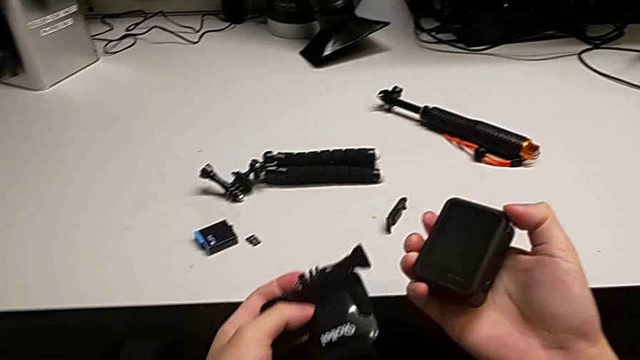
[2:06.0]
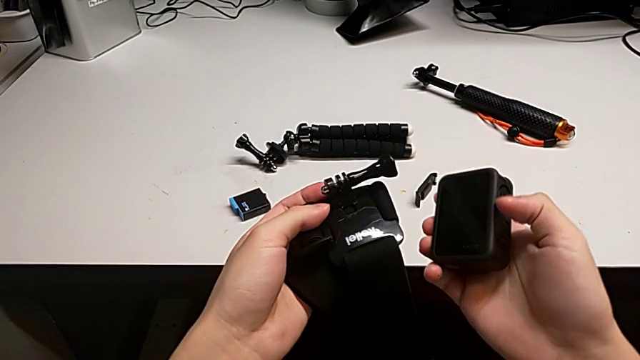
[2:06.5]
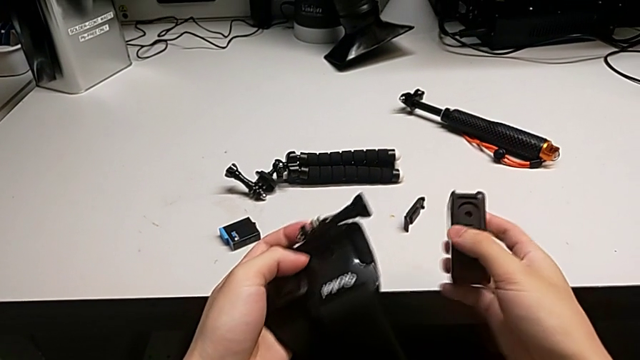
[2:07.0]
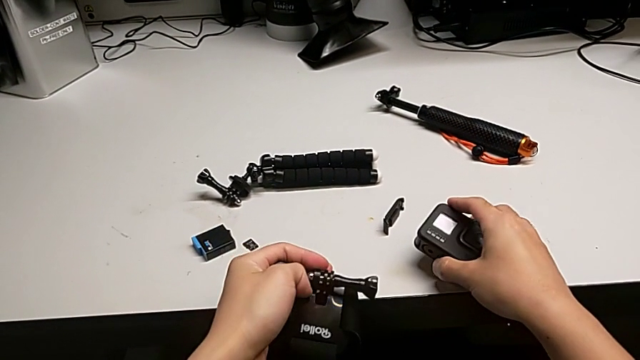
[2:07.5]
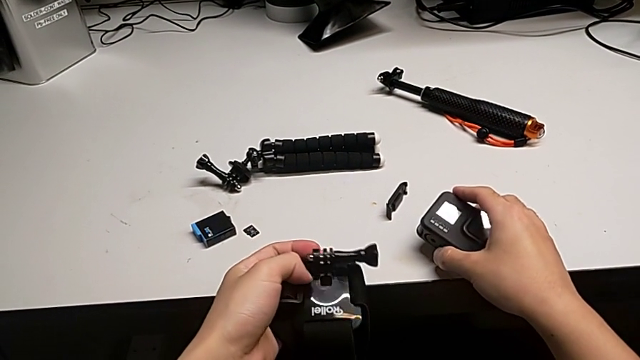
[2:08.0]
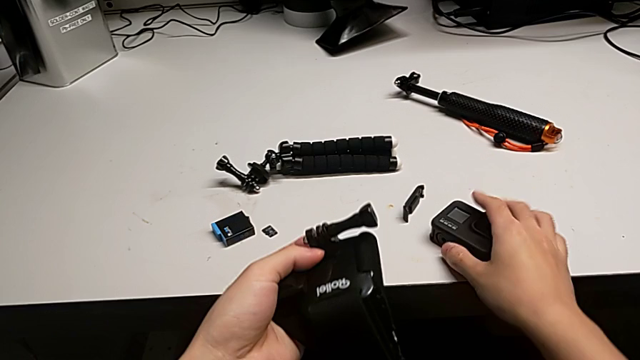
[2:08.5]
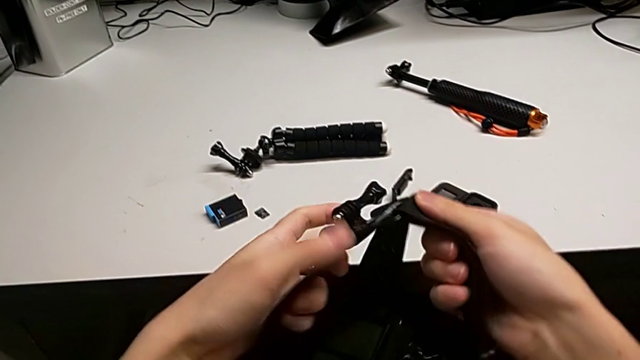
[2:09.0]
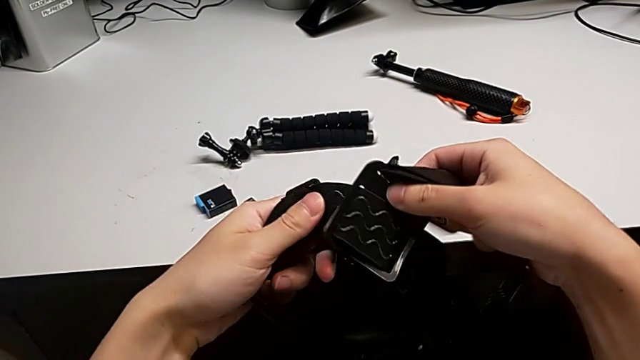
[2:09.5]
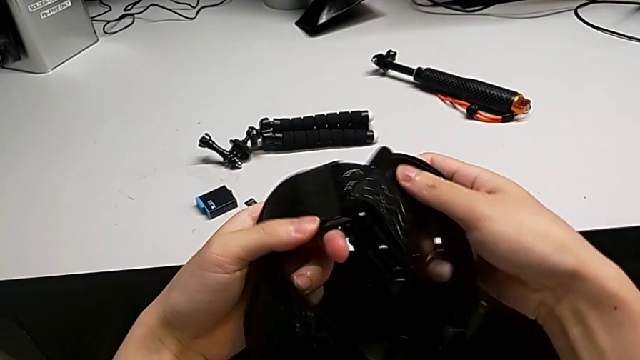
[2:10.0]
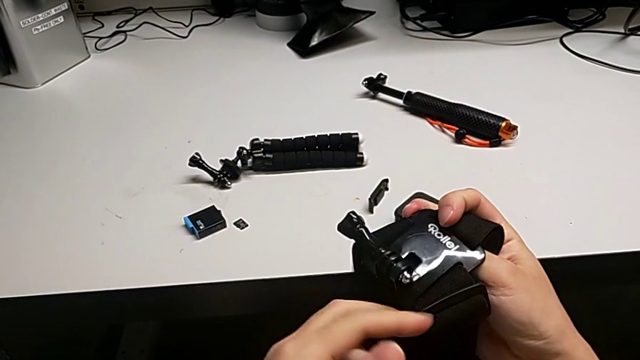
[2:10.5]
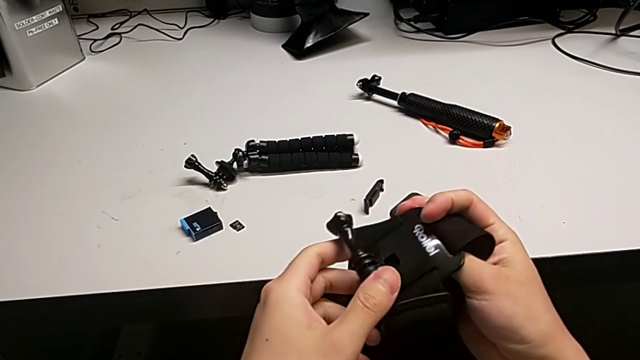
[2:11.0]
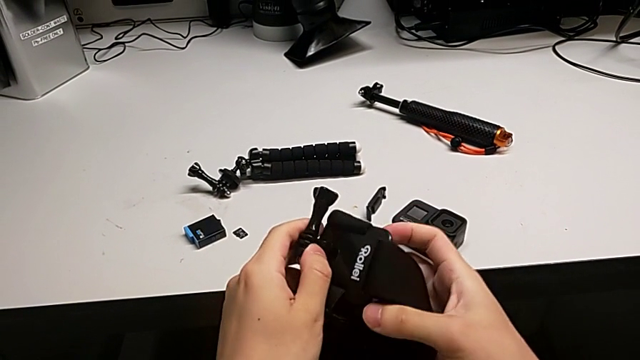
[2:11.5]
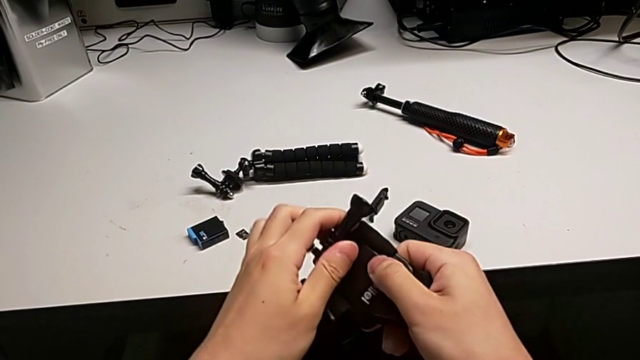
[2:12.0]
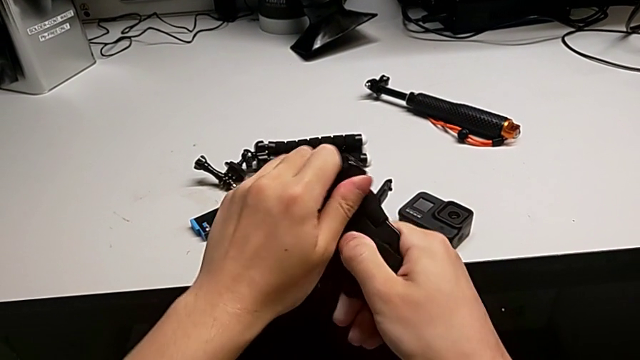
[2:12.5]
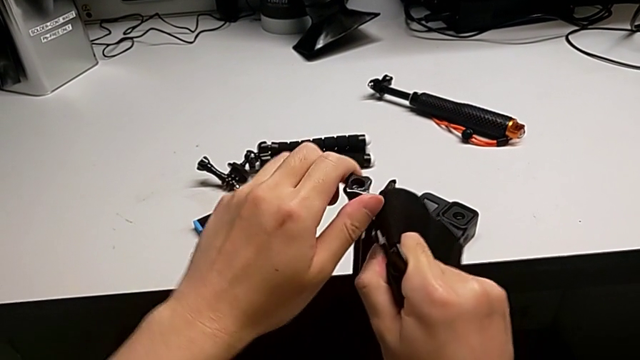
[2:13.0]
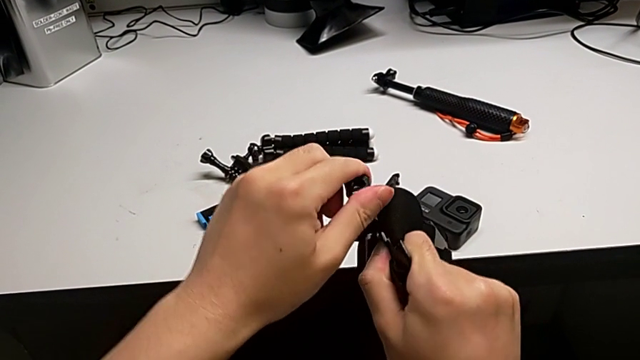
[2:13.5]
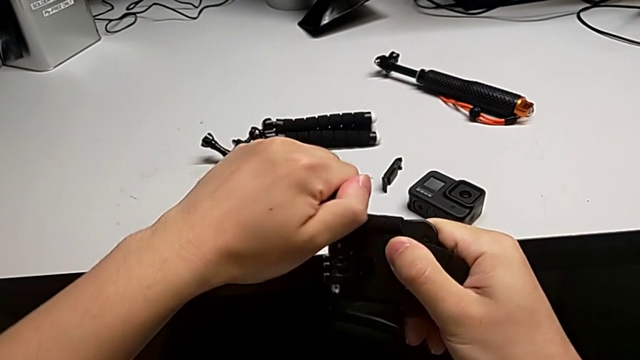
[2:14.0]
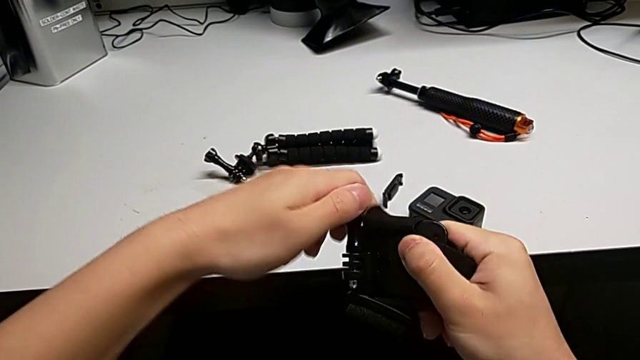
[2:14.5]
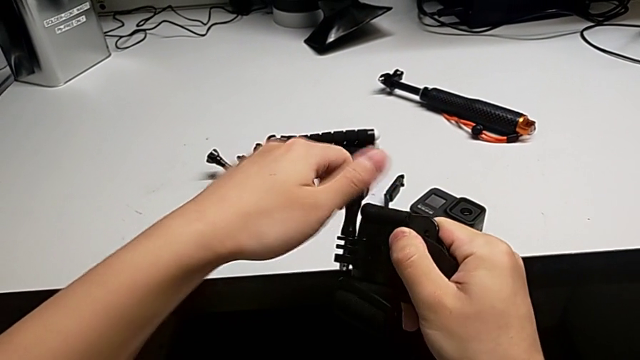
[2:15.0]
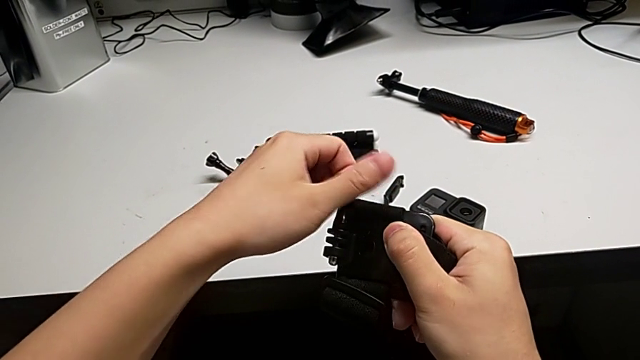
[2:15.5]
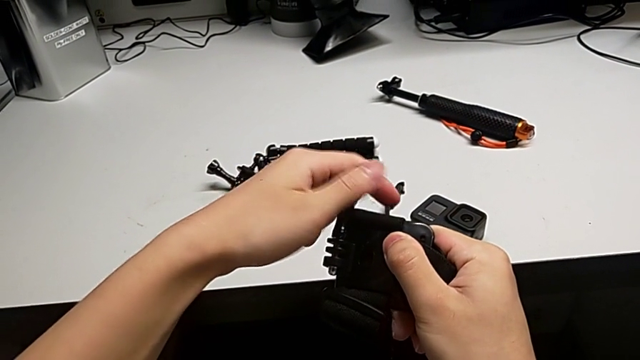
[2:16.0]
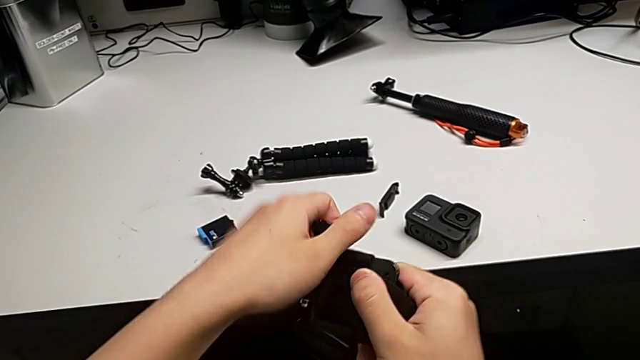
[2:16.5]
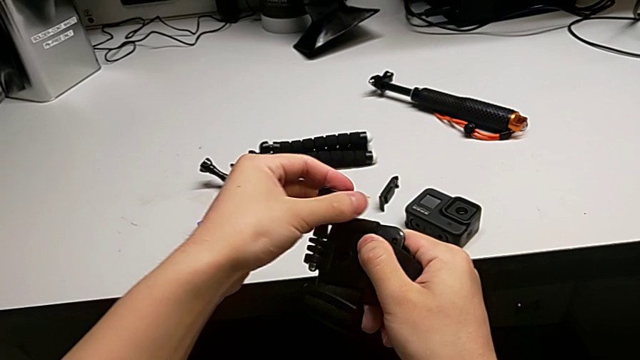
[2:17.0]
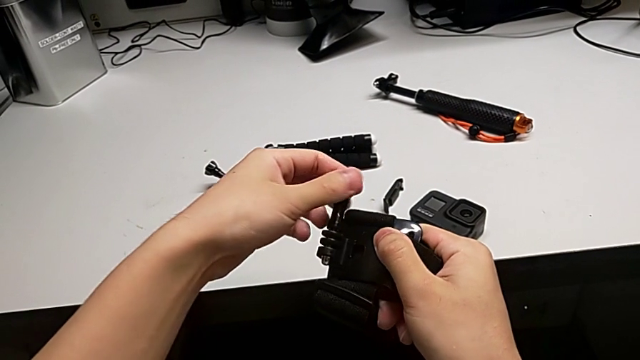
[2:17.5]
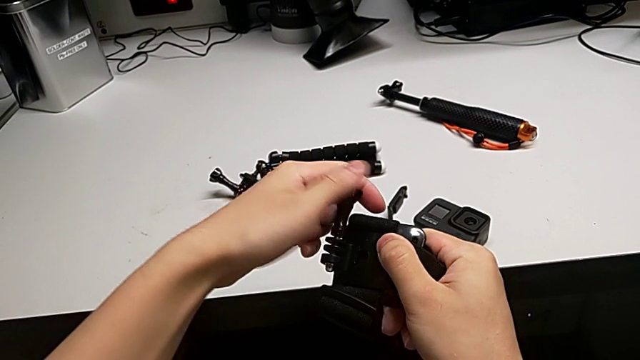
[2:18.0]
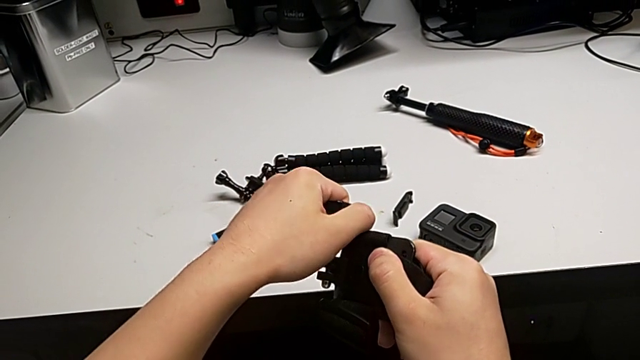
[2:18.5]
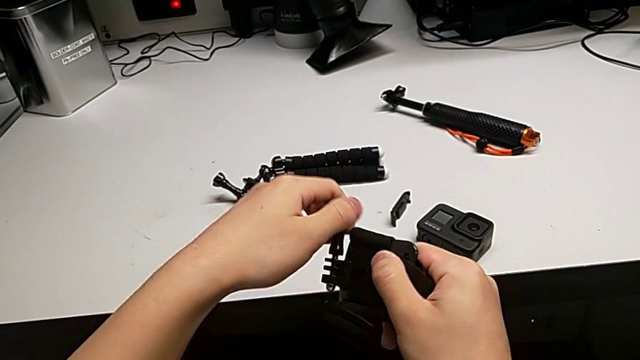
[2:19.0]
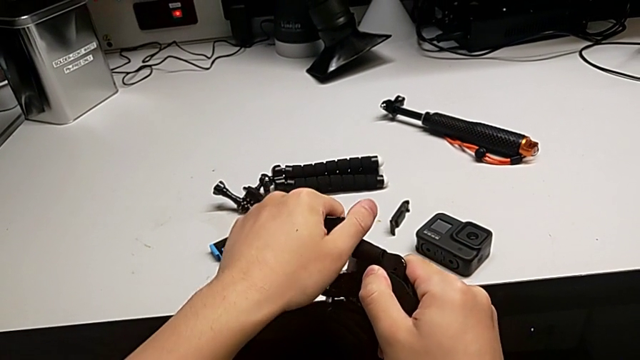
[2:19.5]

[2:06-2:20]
The camera wearer is assembling the strap onto the mount of the GoPro. They inspect the GoPro, inspect the screw and withdraw it.

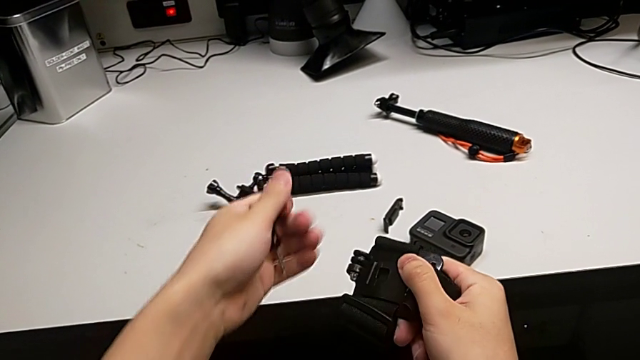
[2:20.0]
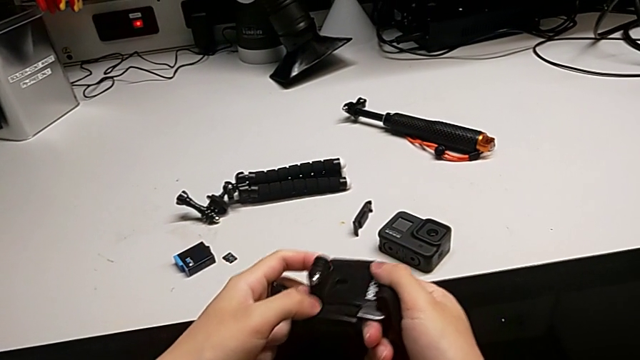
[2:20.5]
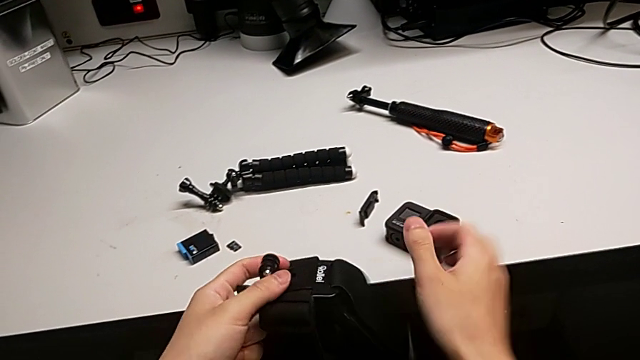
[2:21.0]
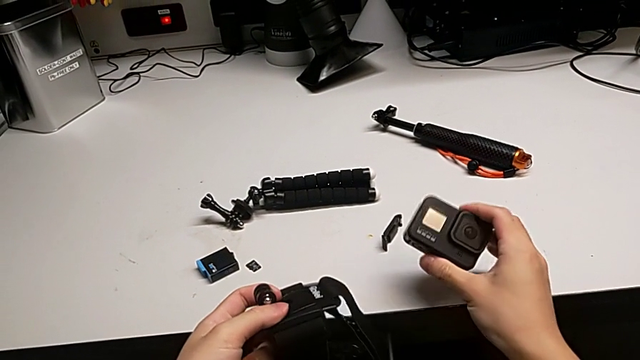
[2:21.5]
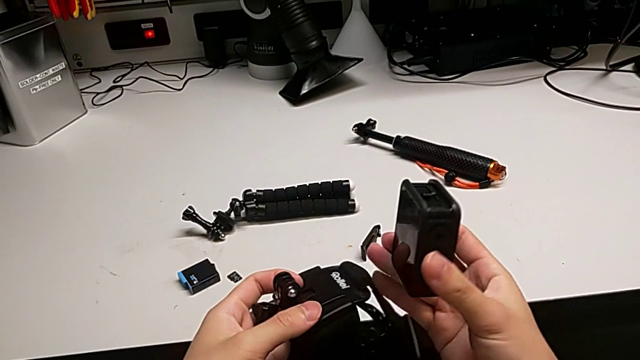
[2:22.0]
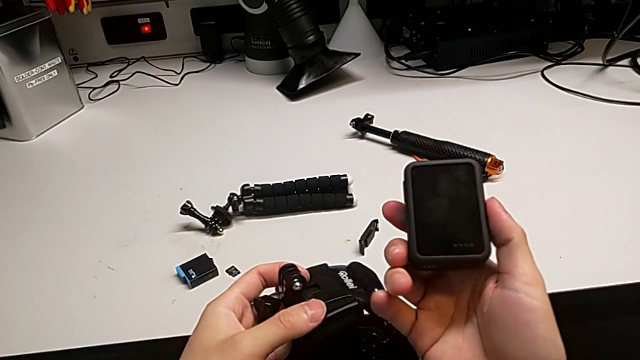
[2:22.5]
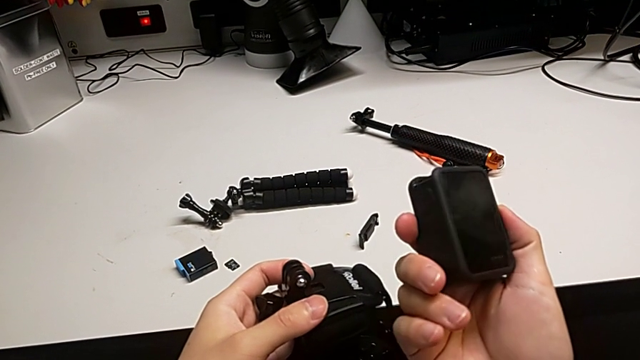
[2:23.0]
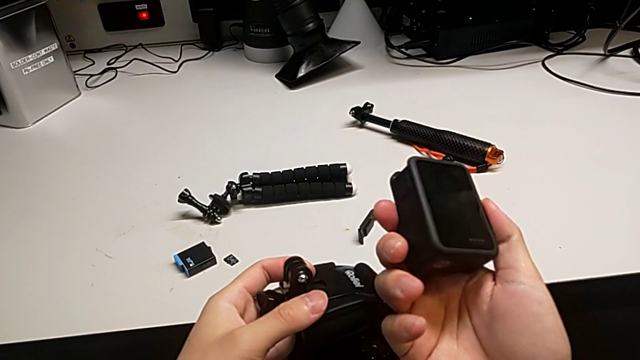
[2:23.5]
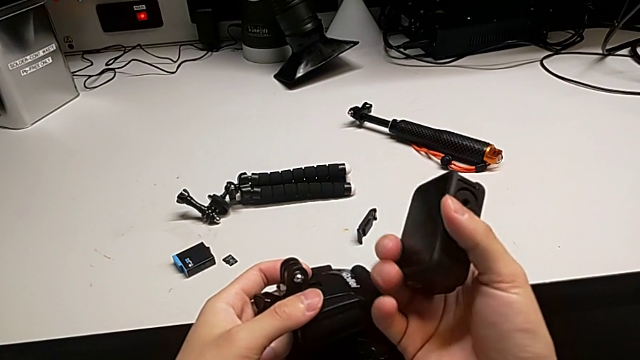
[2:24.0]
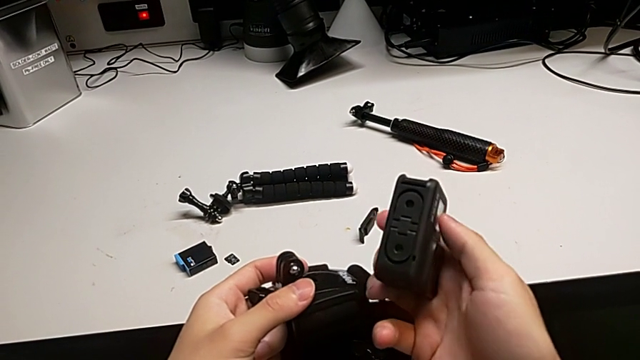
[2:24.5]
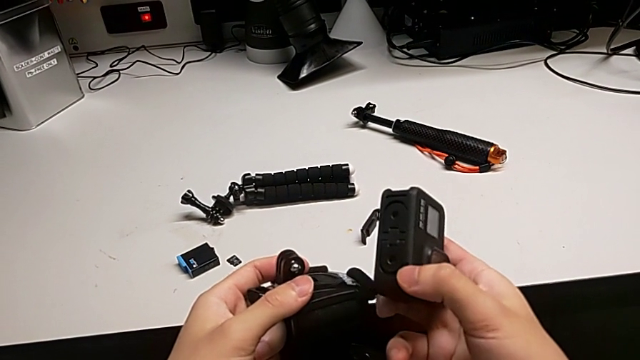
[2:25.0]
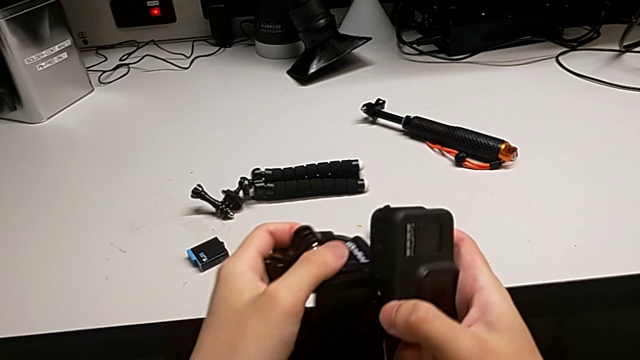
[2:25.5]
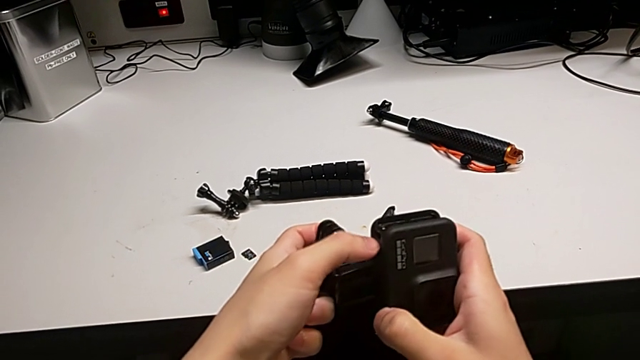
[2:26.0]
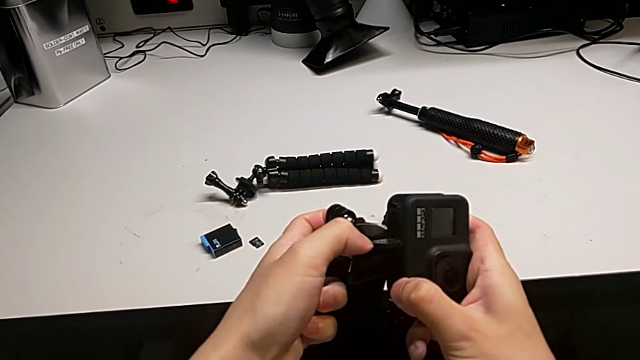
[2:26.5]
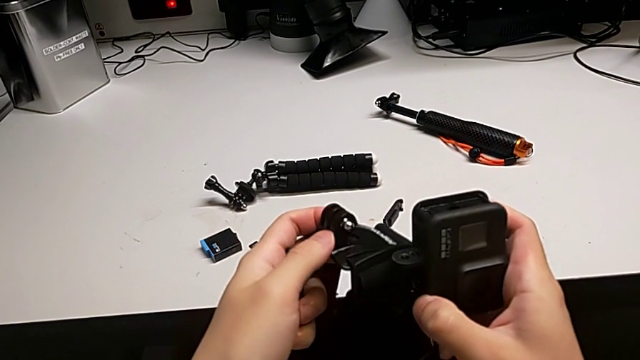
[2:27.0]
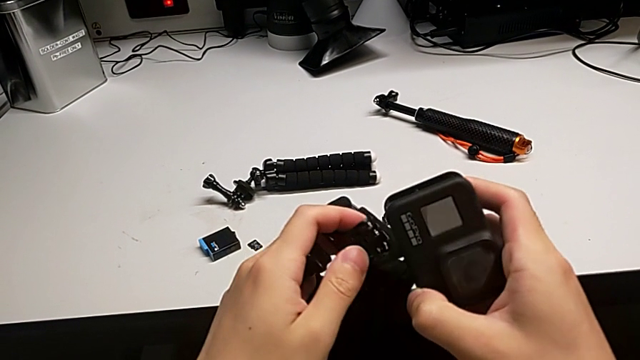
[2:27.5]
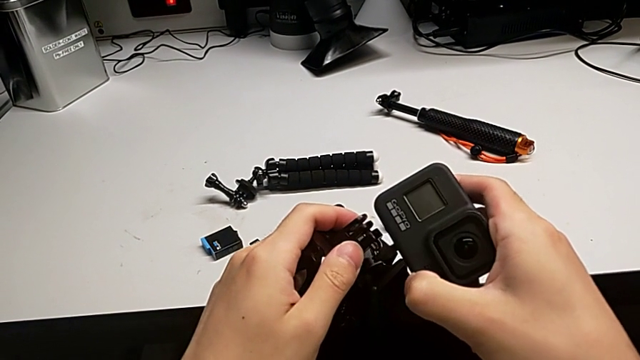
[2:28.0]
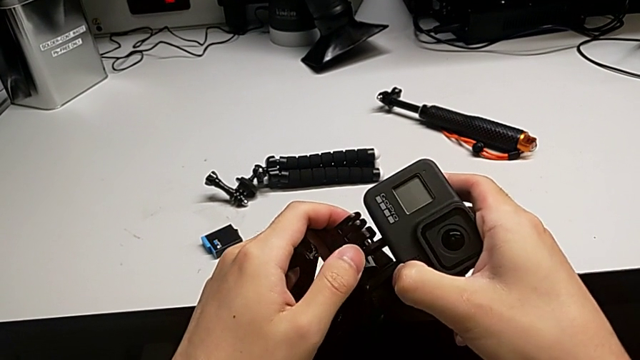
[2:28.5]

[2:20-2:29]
The camera wearer is assembling the strap onto the mount of the GoPro. They inspect the GoPro and wrongly open the first mounting peg, not opening the second mount.
